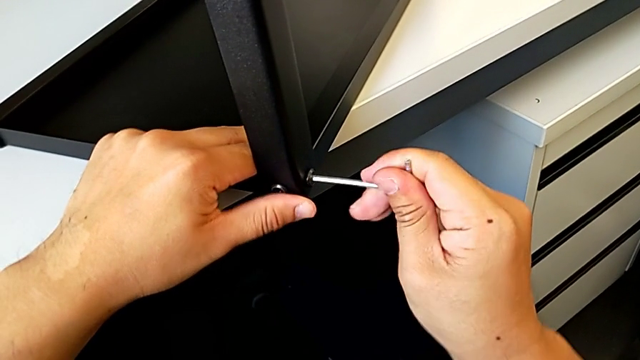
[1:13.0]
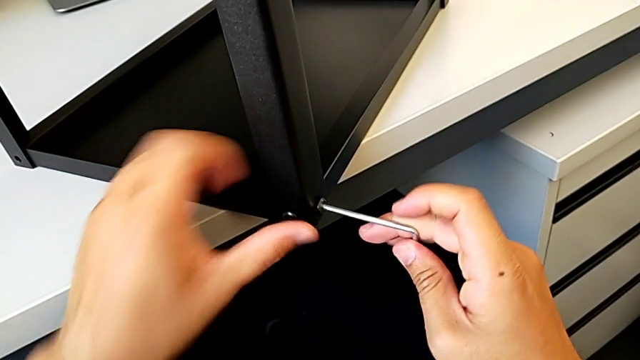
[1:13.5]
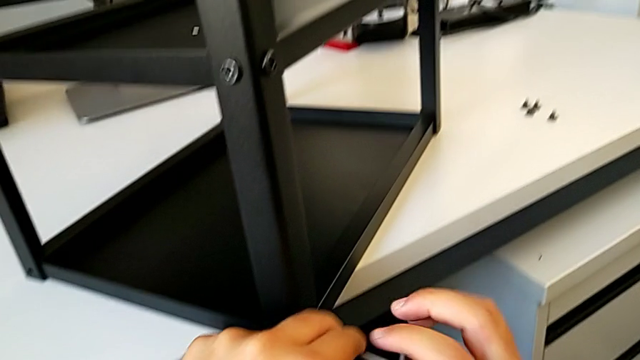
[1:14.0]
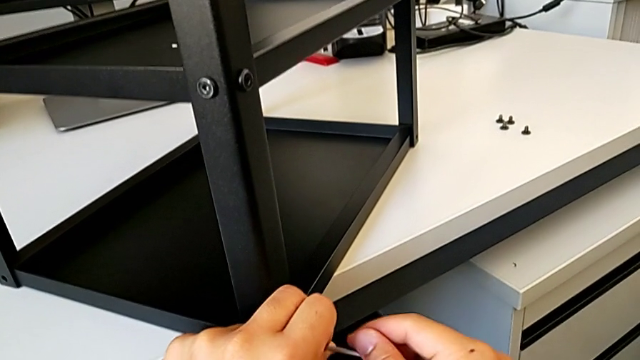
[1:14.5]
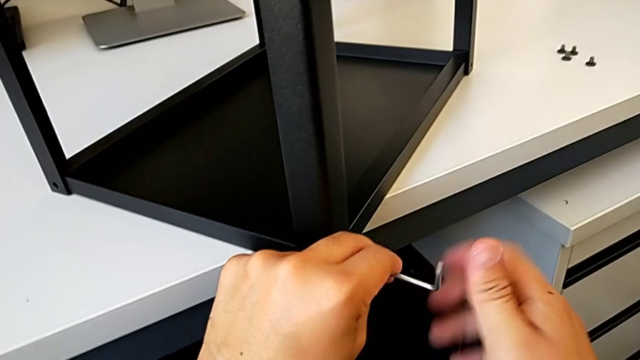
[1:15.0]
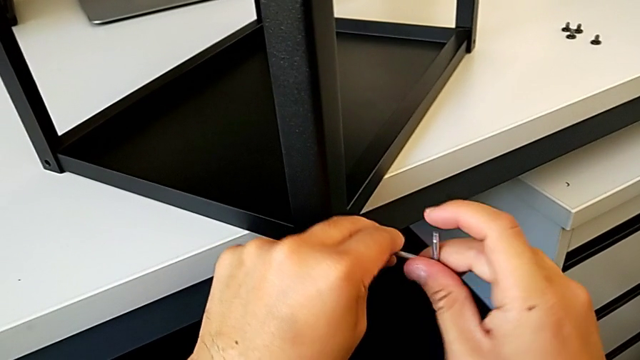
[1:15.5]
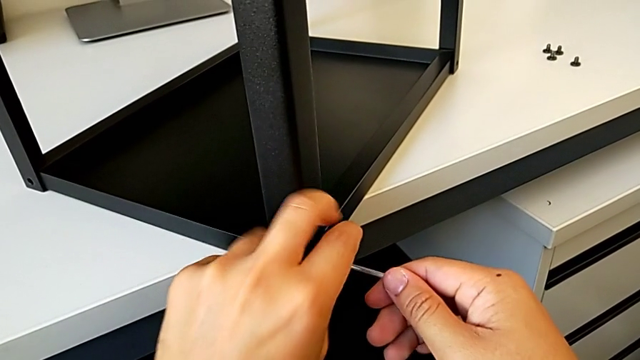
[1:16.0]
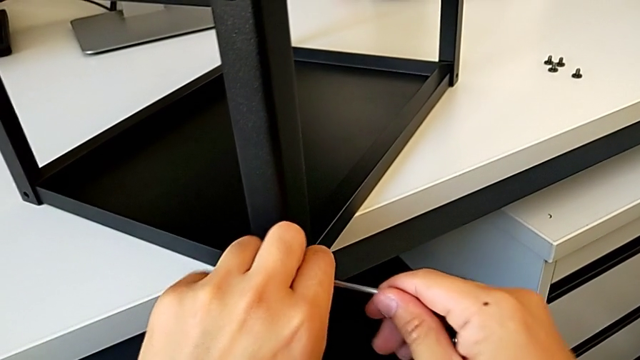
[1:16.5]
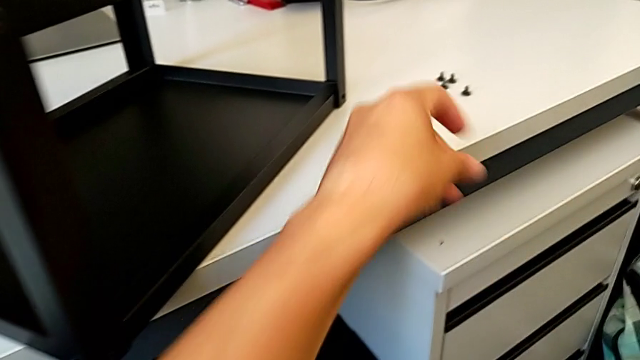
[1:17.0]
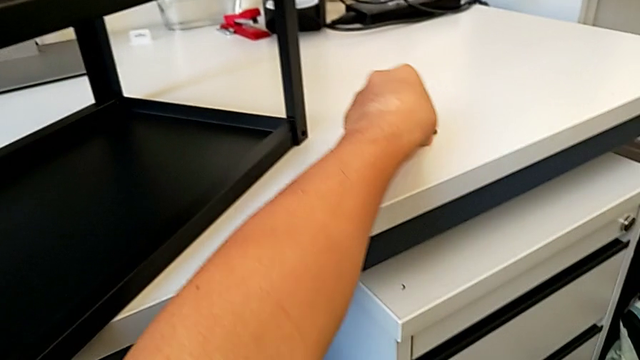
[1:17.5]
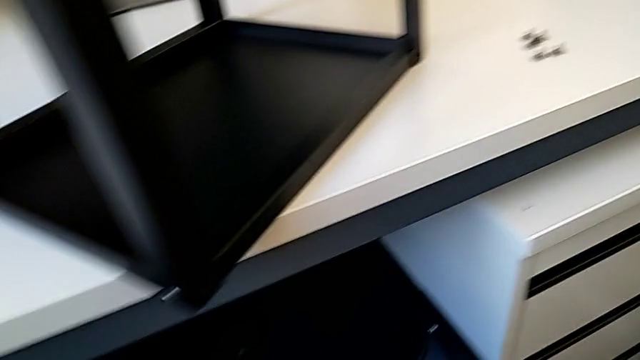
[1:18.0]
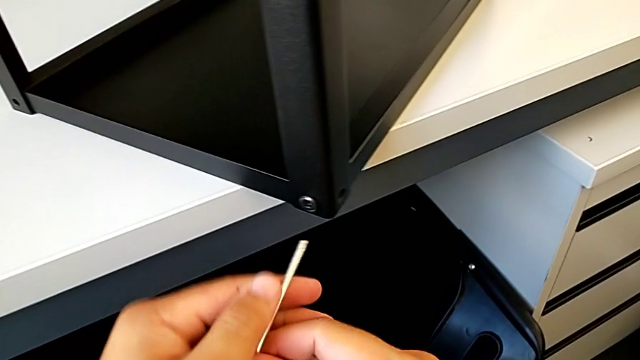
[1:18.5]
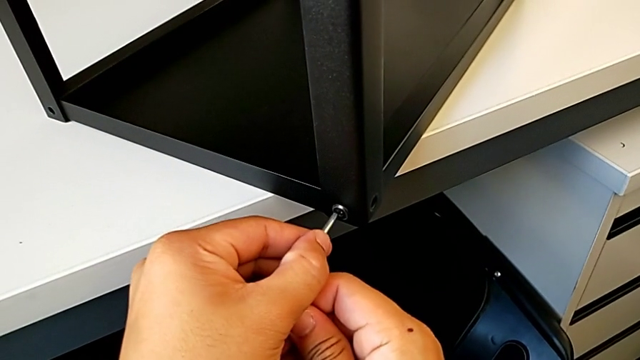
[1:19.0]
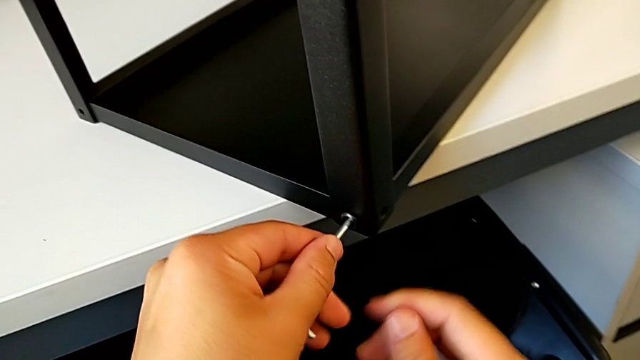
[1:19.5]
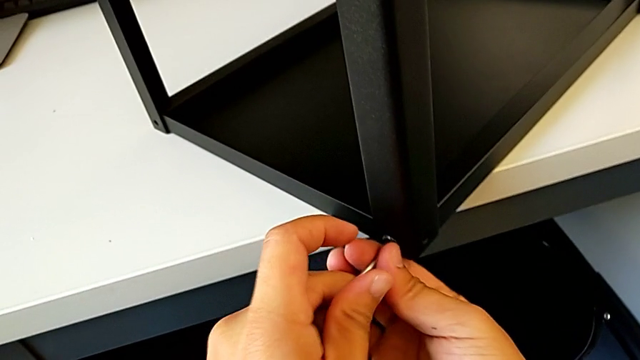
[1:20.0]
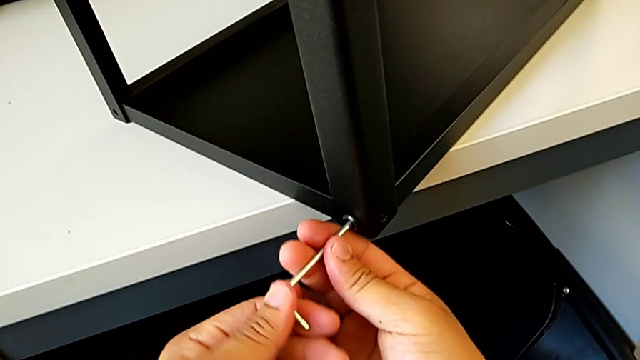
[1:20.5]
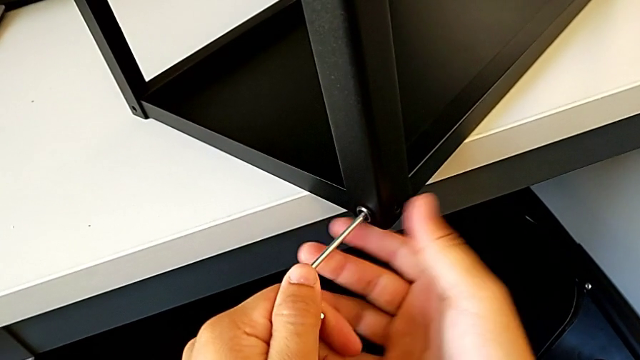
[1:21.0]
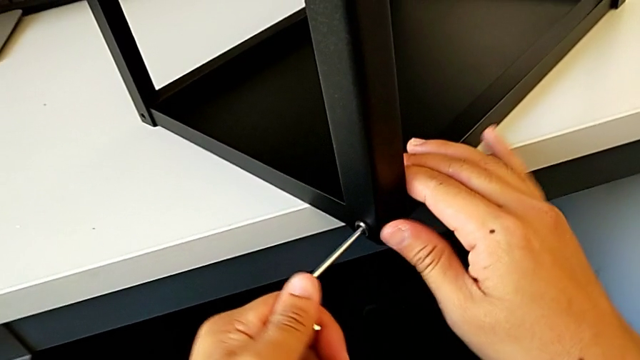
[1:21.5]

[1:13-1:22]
The camera wearer is disassembling the top table. They unscrew the hex socket head, grab the Allen wrench with the left hand, disassemble the hex socket head, withdraw the Allen wrench, place the hex socket head, insert the Allen wrench and grab the tray.

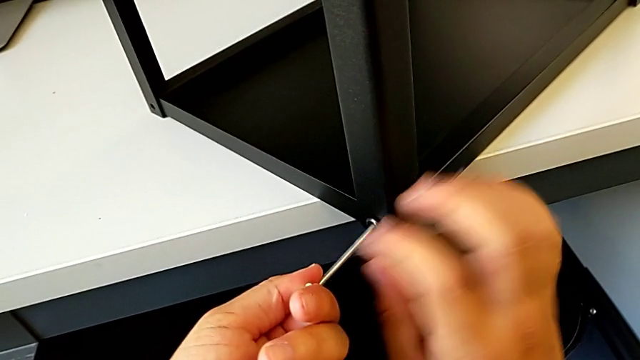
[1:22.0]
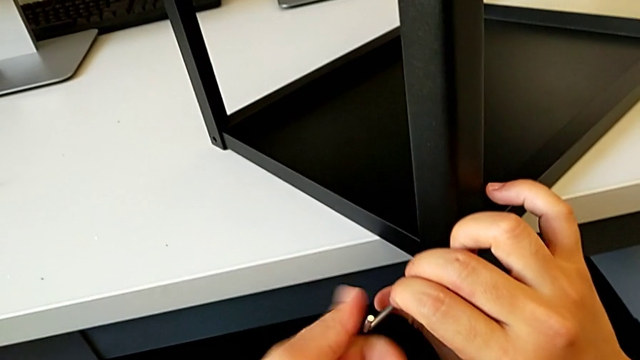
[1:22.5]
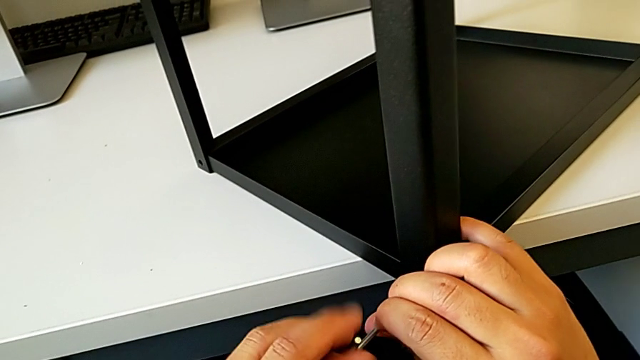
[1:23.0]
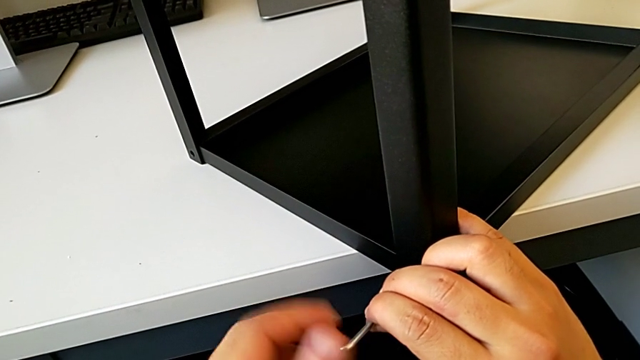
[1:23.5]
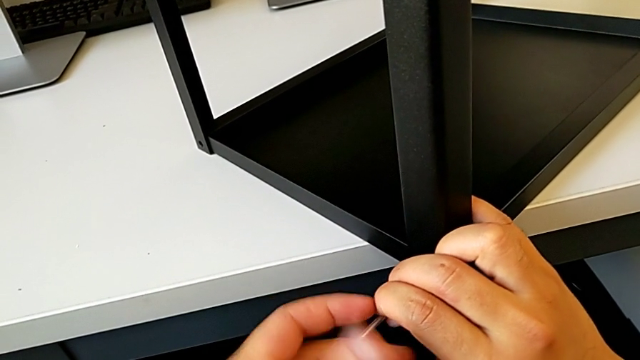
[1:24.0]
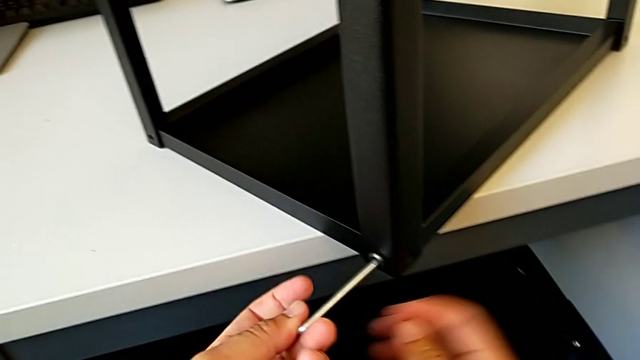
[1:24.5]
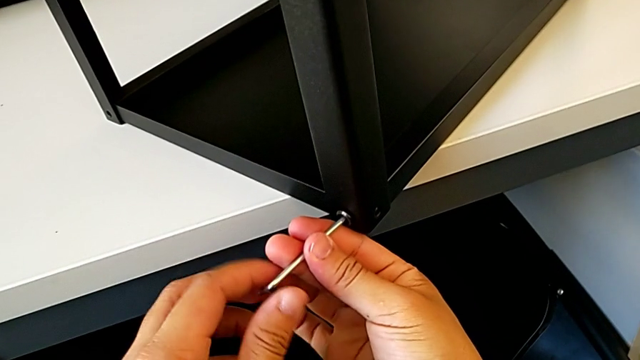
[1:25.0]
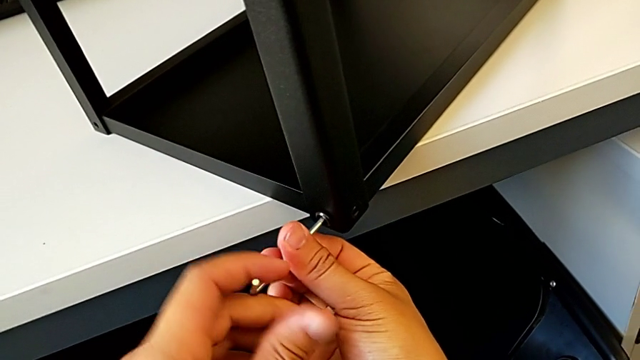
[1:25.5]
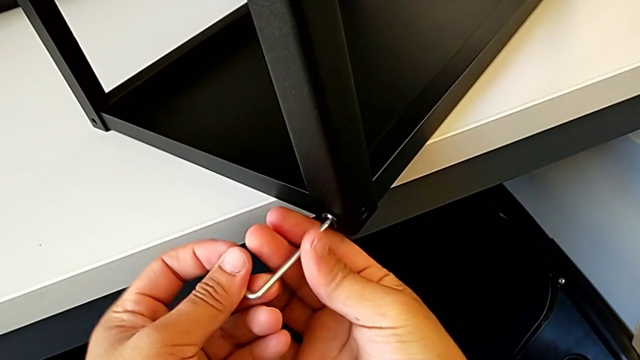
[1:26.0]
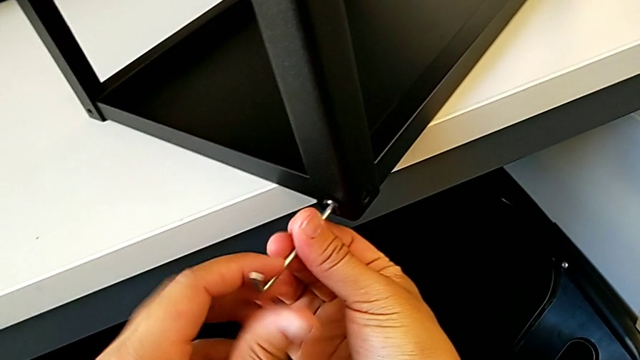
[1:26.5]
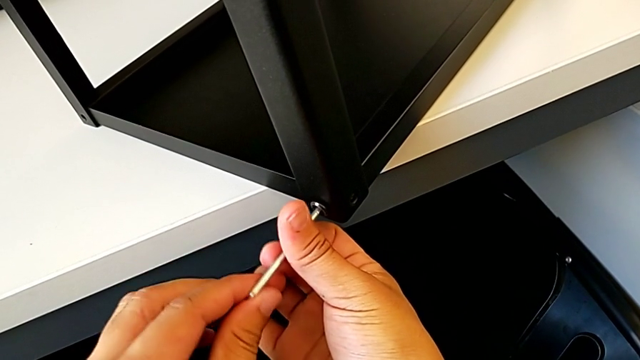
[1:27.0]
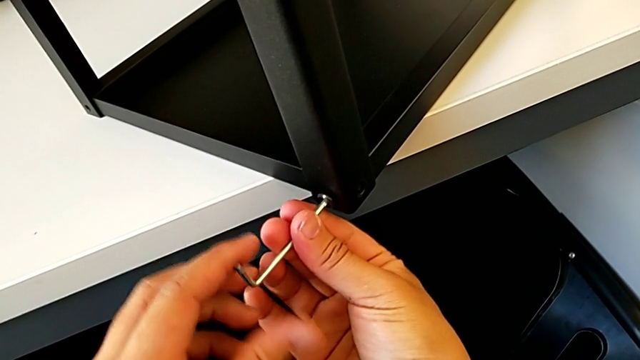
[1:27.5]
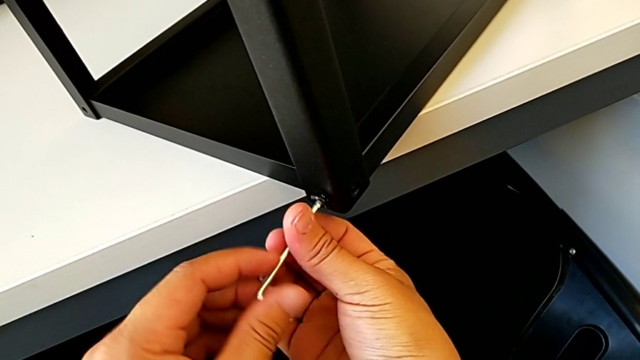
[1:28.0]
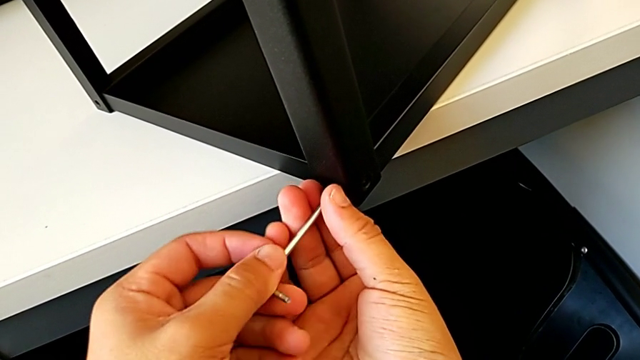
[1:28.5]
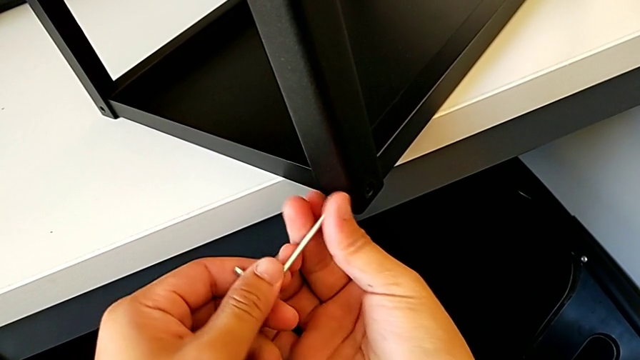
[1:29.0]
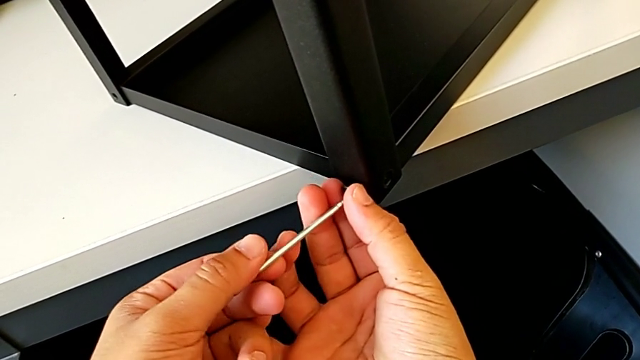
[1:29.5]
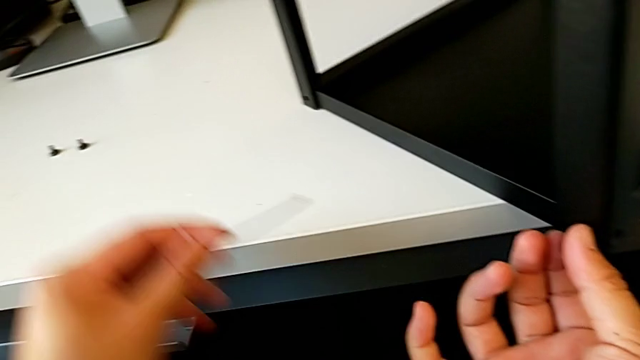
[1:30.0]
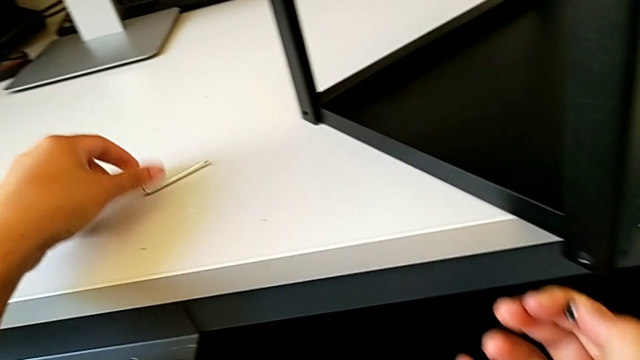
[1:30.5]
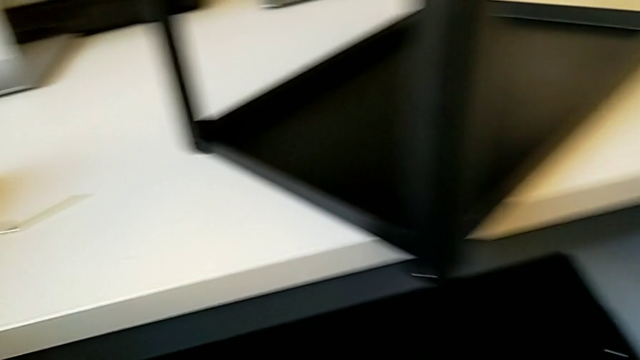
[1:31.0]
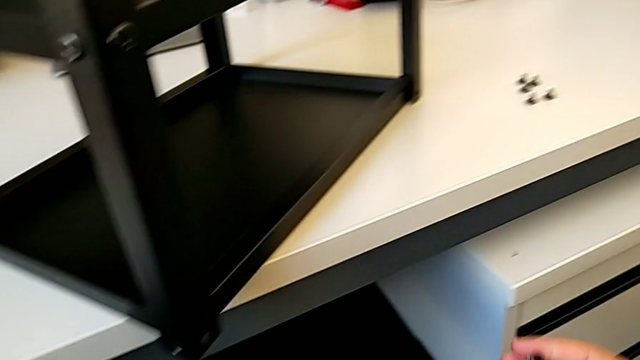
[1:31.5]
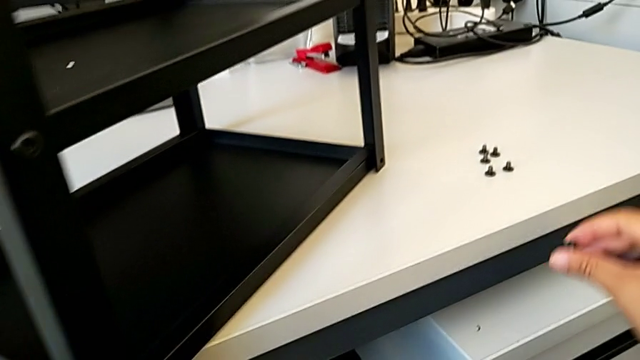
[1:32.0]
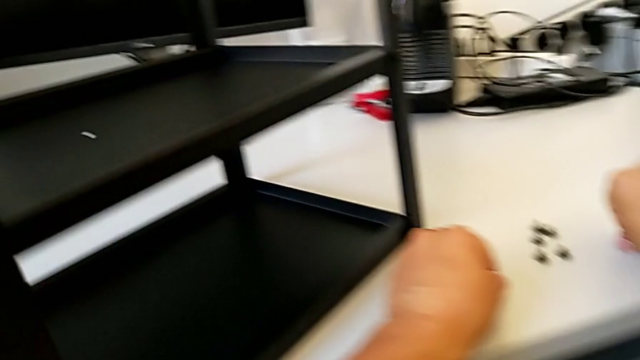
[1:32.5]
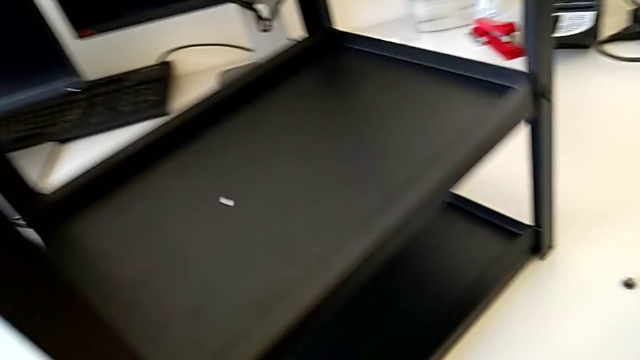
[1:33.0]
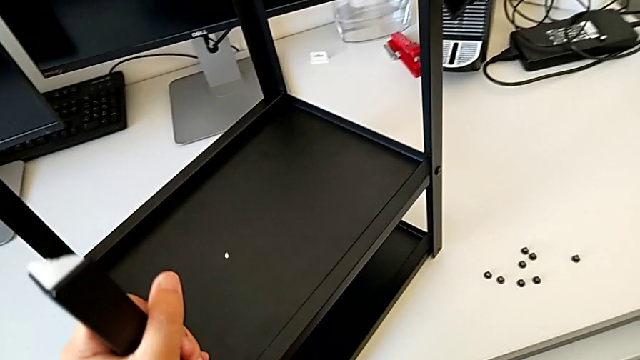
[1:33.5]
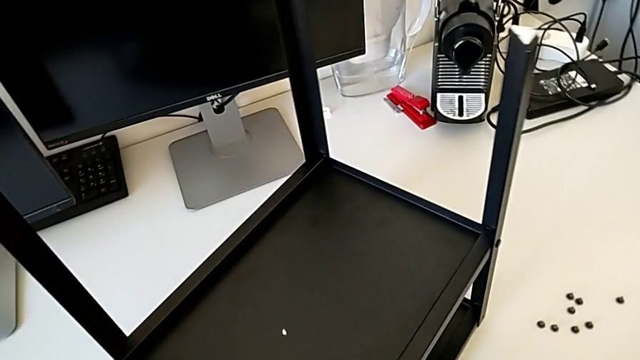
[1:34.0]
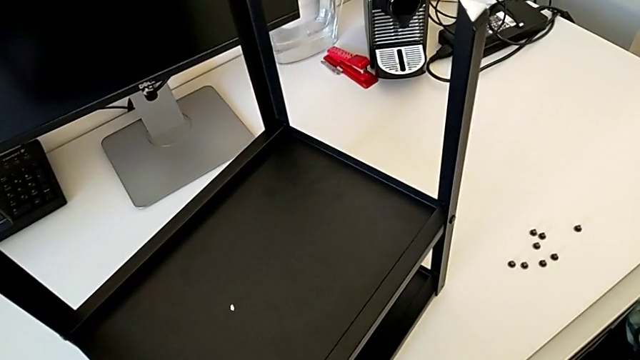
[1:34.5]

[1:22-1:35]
The camera wearer is disassembling the top table. They keep unscrewing the hex socket head, withdraw the Allen wrench, disassemble the hex socket head, place the Allen wrench, place the hex socket head and rotate the nightstand.
